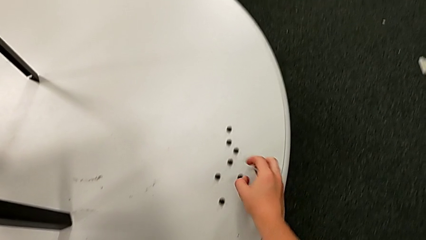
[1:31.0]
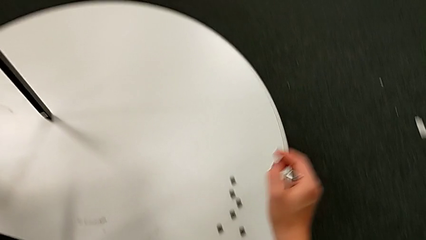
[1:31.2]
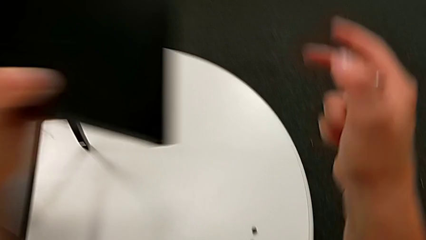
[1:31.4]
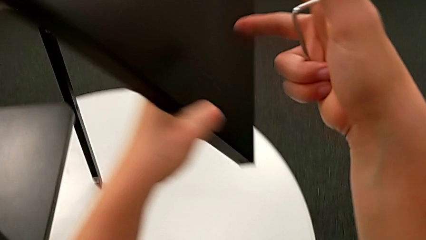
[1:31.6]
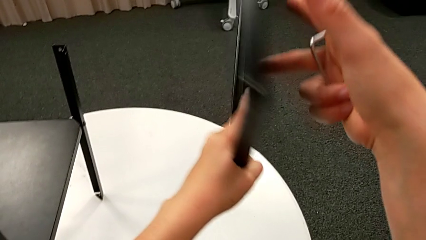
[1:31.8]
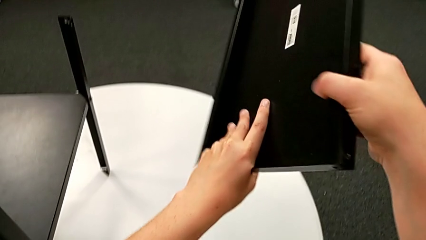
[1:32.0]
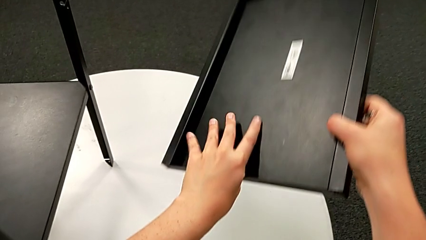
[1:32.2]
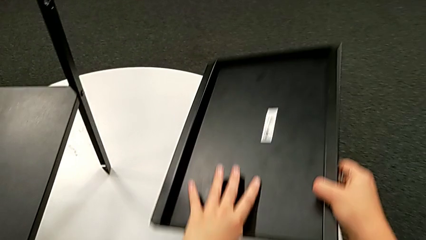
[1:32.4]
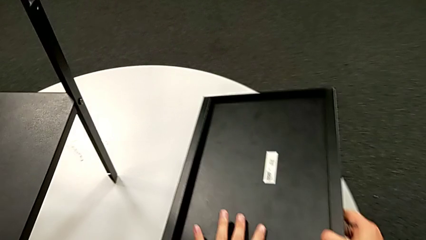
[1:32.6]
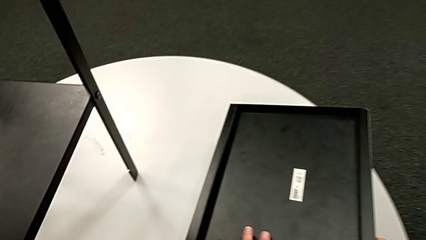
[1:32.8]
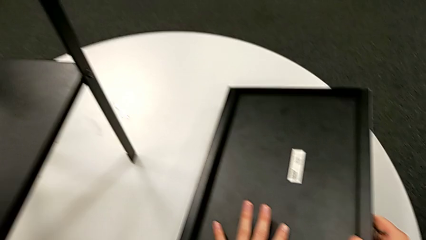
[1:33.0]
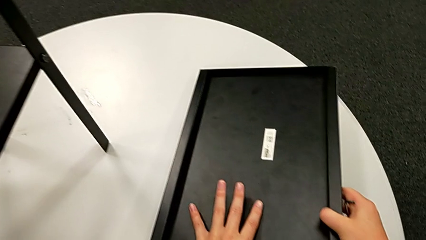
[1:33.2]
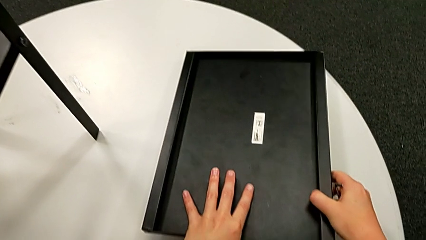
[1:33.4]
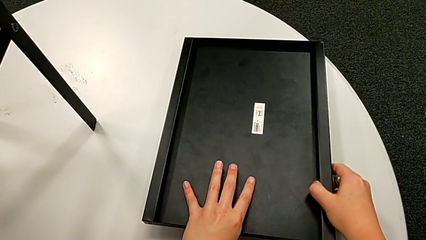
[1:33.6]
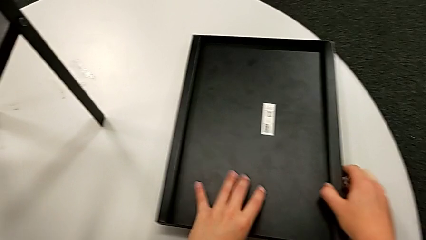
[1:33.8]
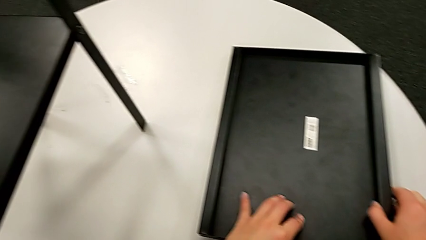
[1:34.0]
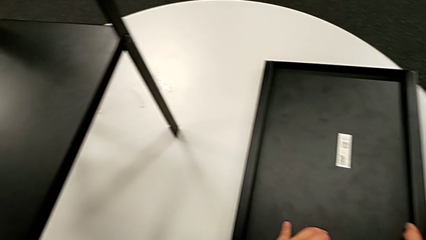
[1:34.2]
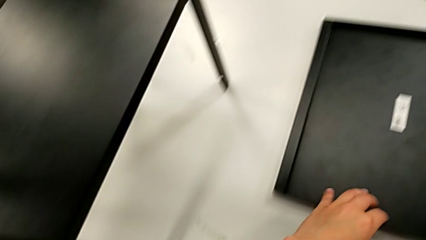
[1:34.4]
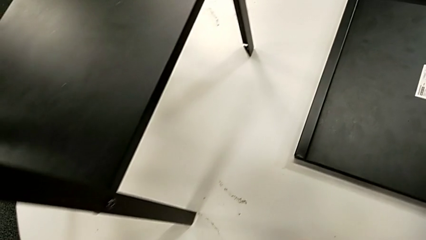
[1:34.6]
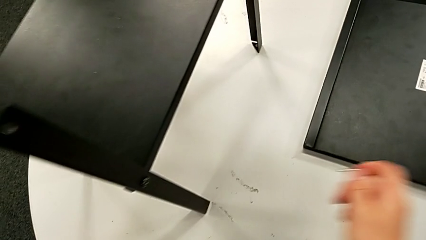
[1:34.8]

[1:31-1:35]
The camera wearer is unscrewing the fourth leg from the table. They rotate the top tray with the left hand, grab the tray and place the top tray.

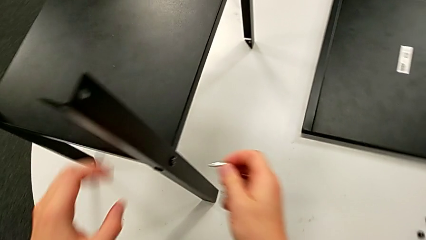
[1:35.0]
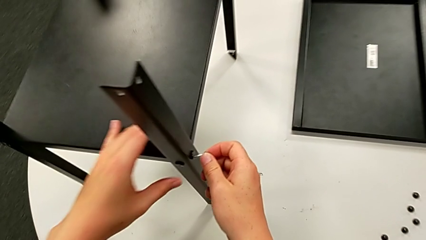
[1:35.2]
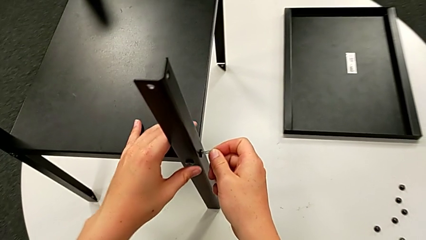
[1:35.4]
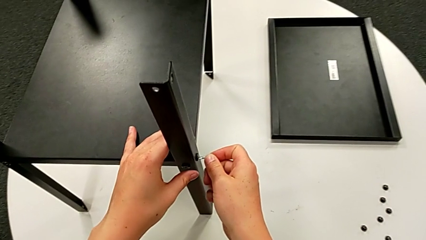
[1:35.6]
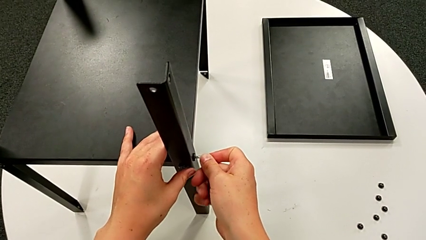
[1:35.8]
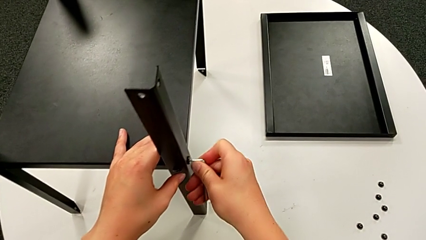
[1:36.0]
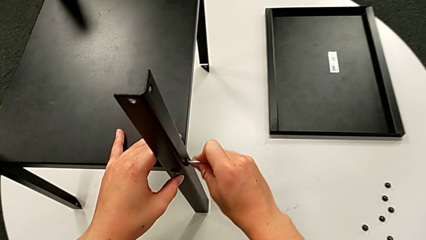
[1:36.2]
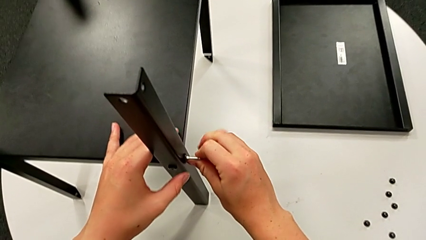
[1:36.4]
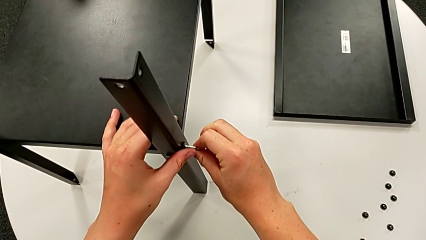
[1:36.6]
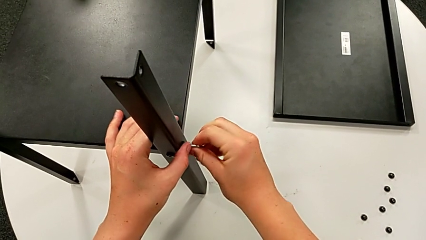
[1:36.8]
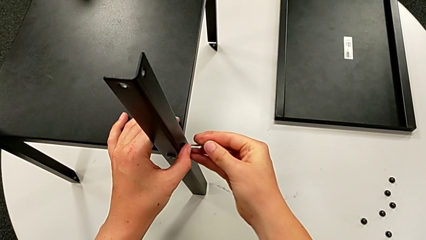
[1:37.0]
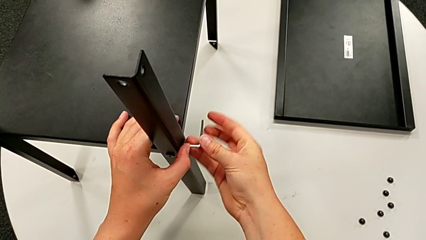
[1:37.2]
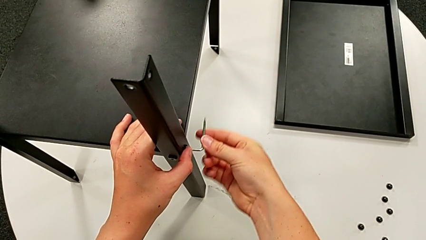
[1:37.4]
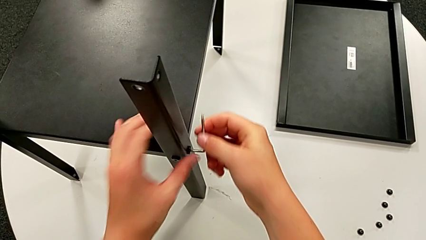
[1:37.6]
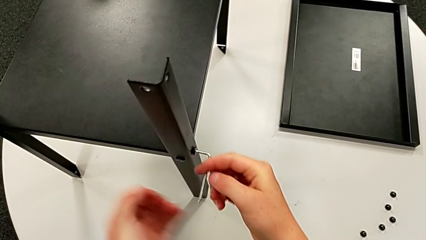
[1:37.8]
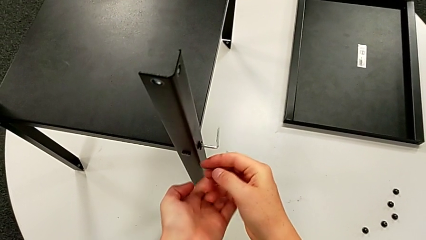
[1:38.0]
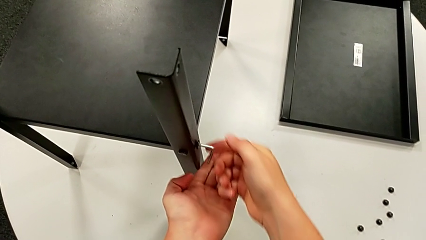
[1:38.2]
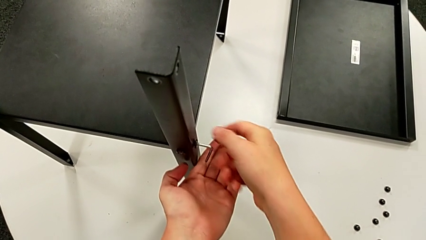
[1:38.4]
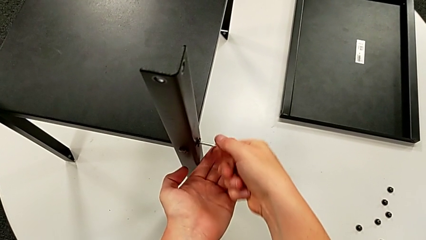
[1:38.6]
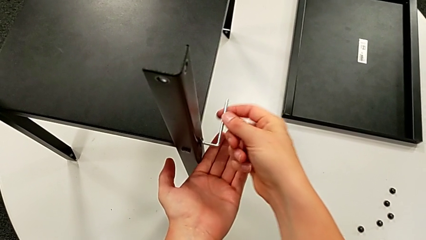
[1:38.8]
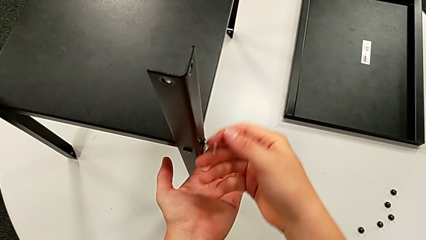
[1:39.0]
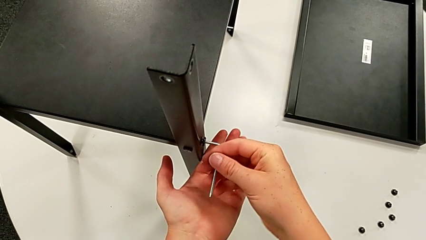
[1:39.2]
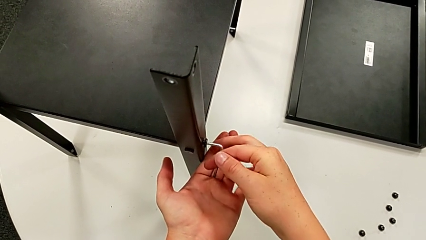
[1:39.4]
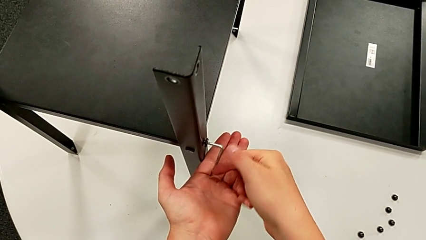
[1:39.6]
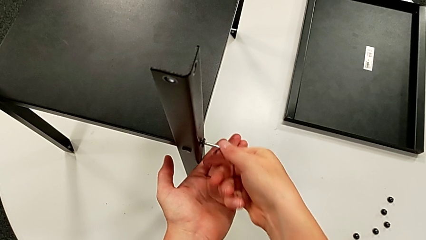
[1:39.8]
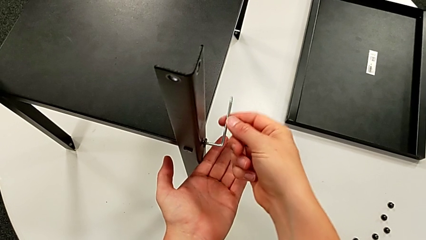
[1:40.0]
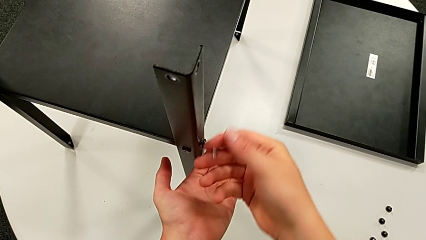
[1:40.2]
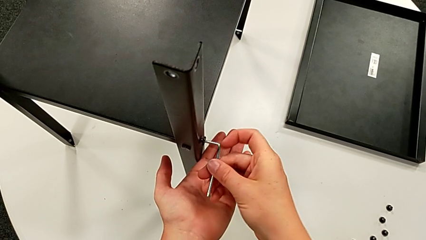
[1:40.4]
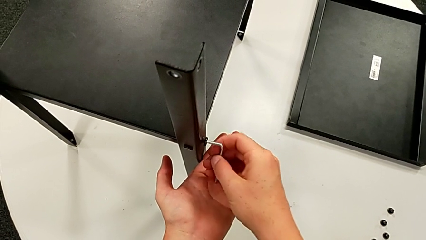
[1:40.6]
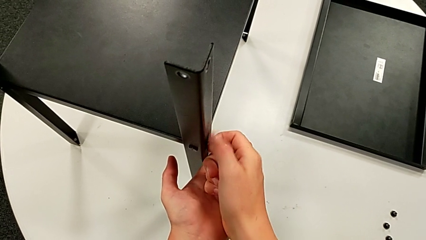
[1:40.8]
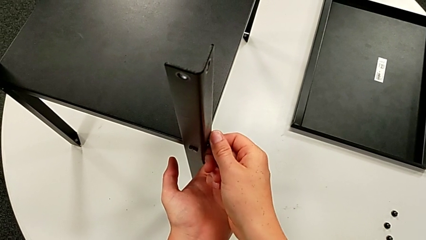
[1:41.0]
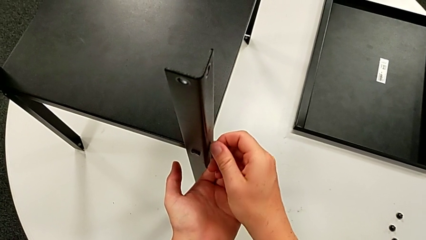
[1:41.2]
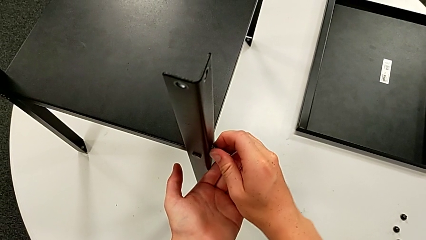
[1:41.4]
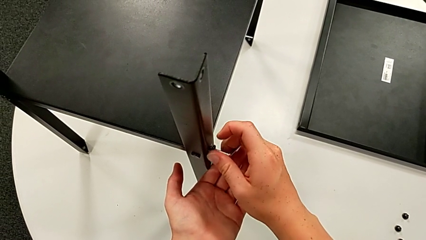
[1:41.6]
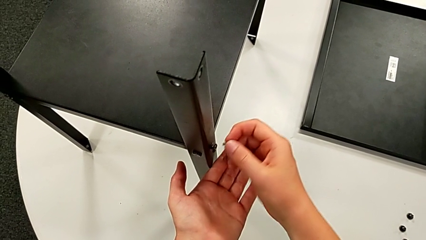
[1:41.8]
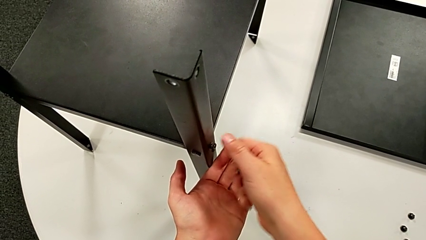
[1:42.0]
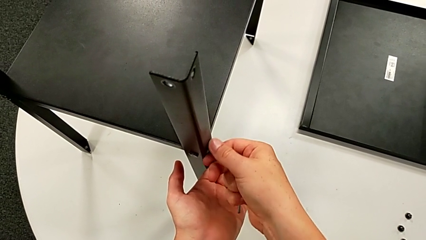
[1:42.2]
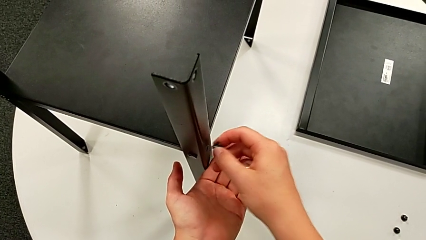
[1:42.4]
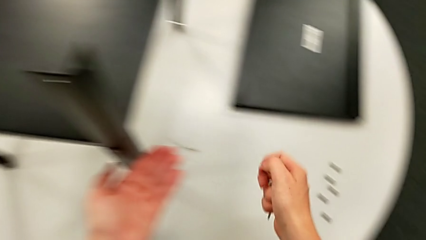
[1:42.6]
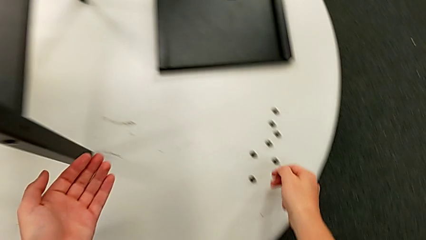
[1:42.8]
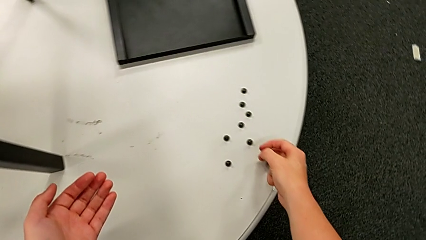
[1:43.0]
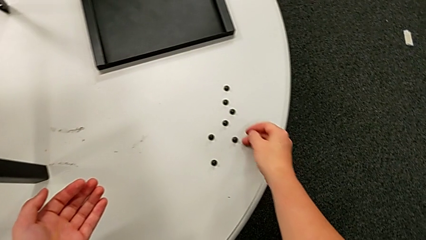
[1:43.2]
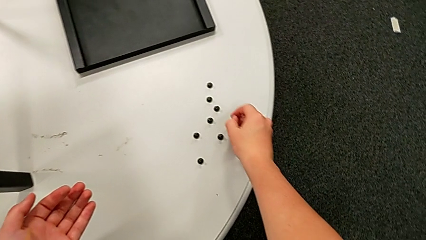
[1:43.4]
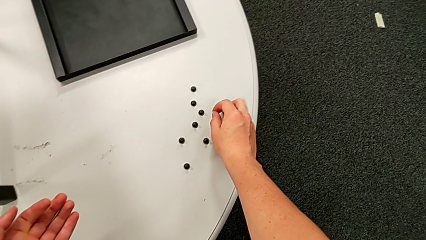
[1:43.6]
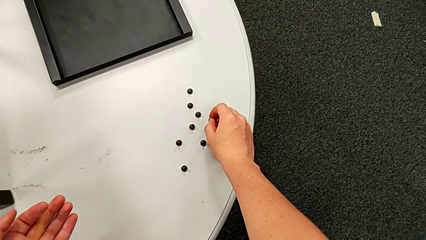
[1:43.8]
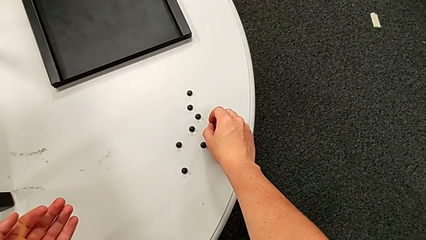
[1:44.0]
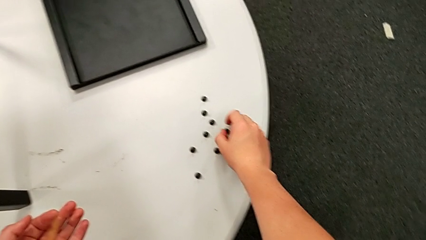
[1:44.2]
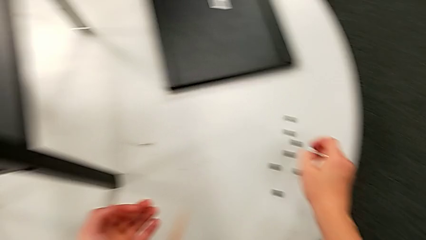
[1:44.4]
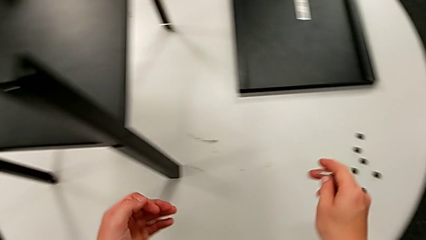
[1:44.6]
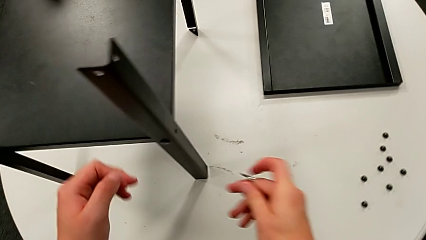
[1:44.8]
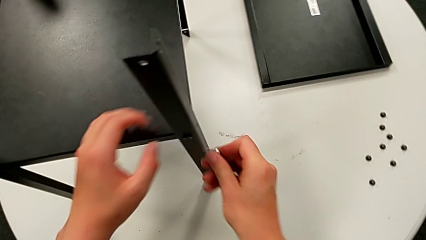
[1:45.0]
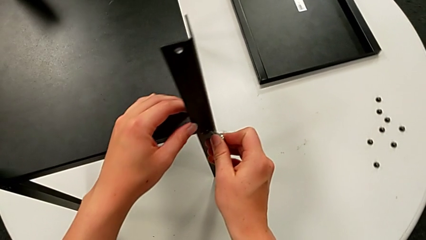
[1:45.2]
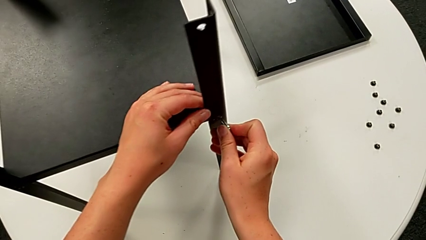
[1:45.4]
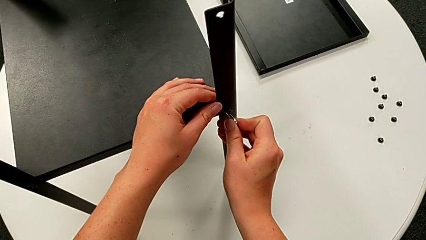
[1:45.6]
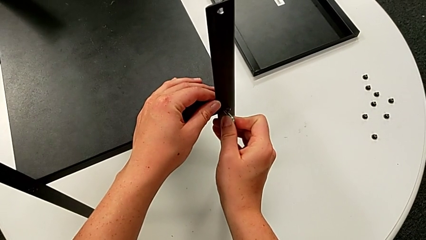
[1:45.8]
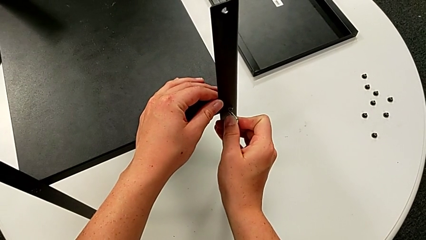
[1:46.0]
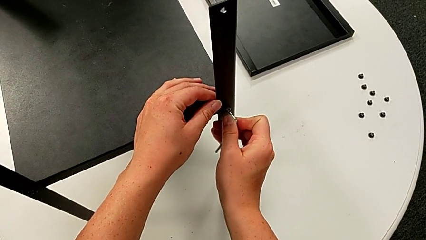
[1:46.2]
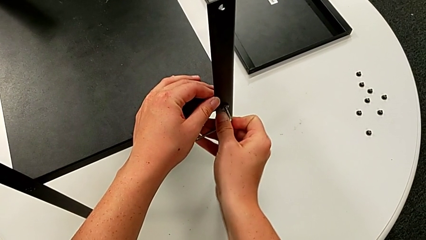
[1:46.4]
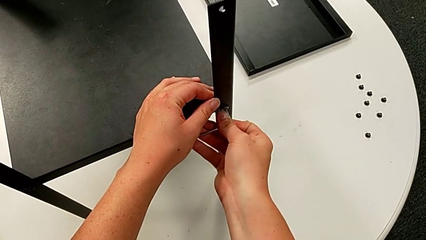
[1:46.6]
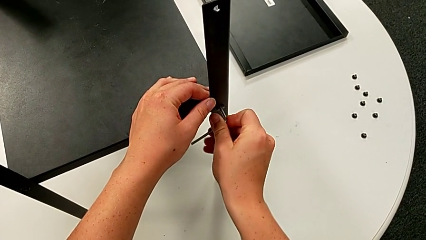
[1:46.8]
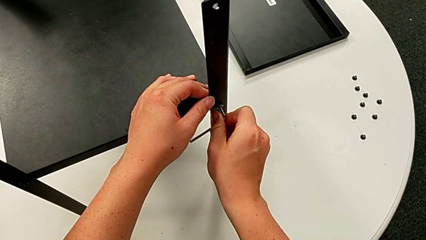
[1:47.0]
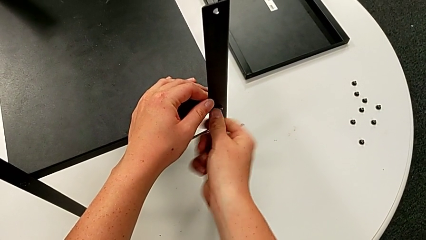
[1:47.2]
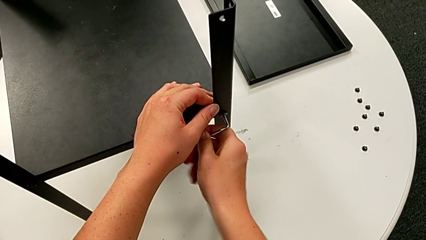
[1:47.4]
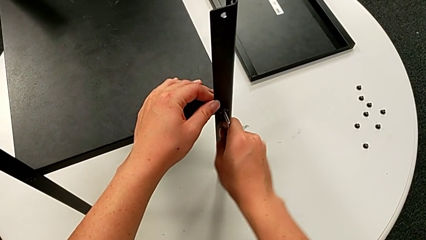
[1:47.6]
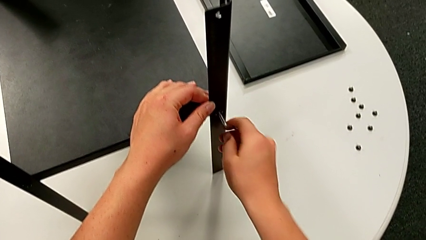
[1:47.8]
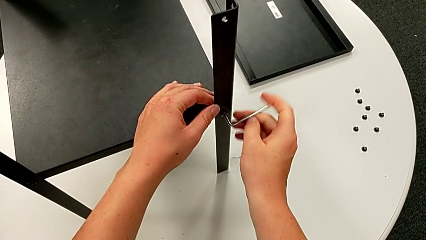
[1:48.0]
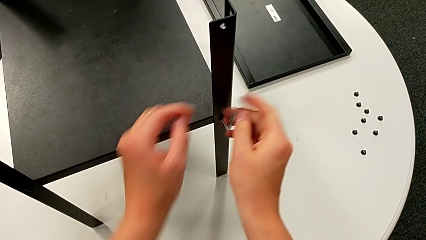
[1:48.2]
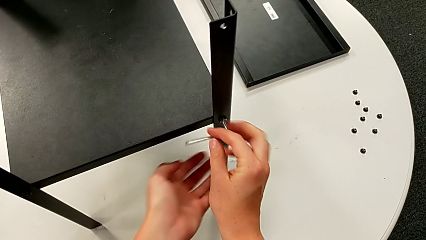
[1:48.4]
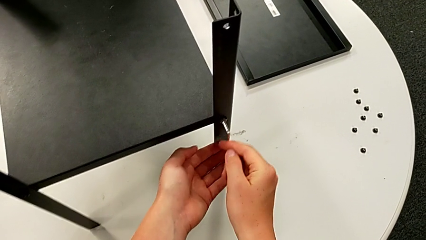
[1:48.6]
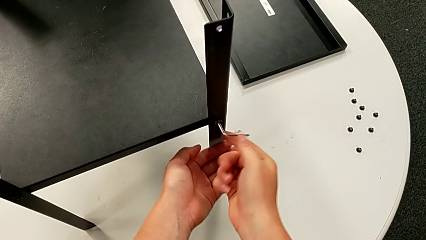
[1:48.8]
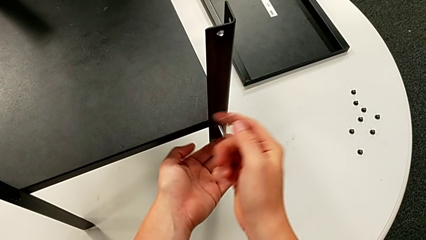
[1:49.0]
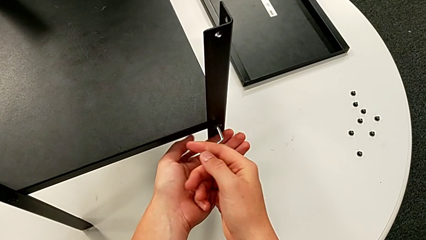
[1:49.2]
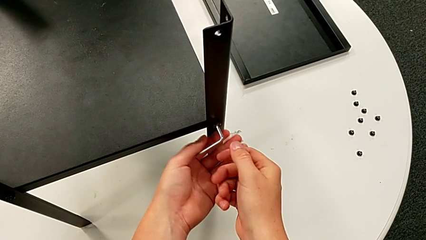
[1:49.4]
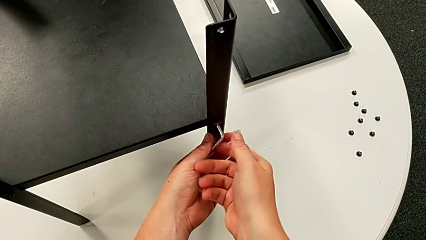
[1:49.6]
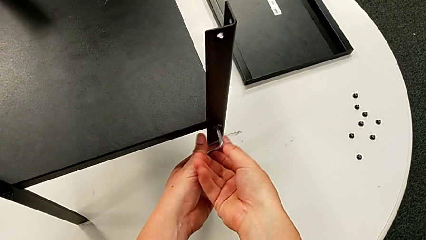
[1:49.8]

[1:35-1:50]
The camera wearer is disassembling the first leg. They insert the Allen wrench, unscrew the hex socket head, withdraw the Allen wrench, disassemble the hex socket head and place it. They approach the hex socket head, insert the Allen wrench, unscrew the hex socket head and withdraw the Allen wrench.
